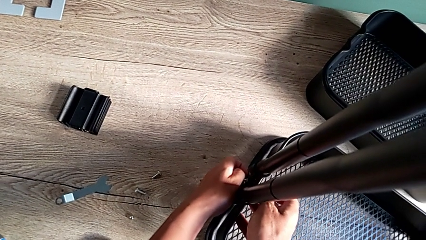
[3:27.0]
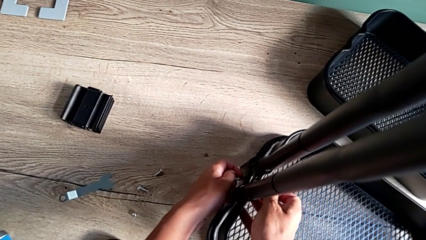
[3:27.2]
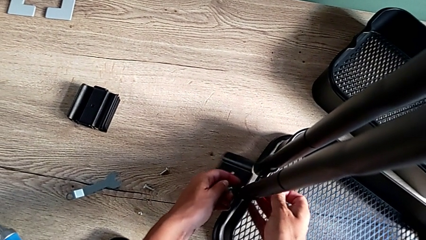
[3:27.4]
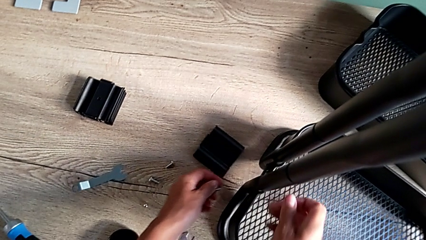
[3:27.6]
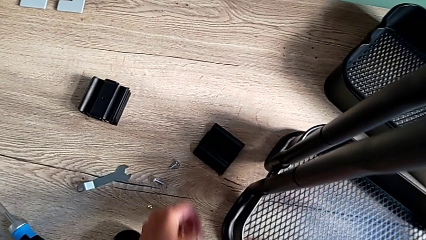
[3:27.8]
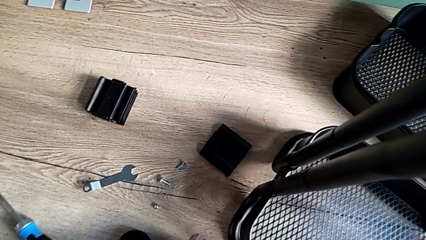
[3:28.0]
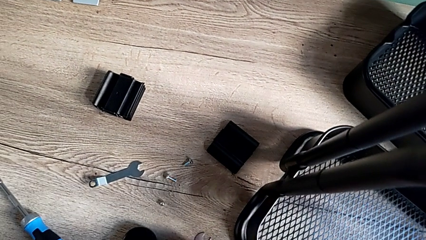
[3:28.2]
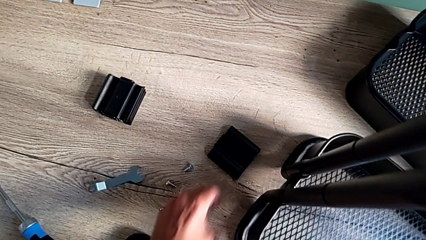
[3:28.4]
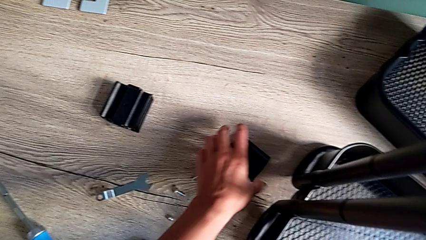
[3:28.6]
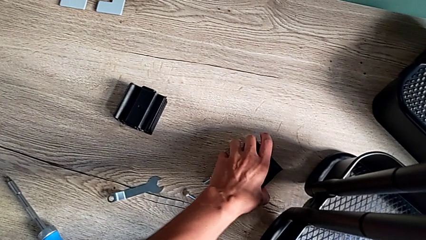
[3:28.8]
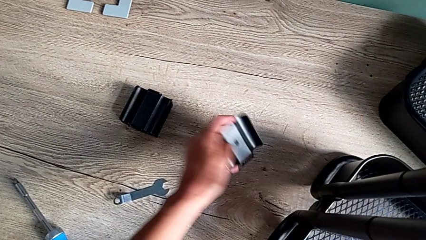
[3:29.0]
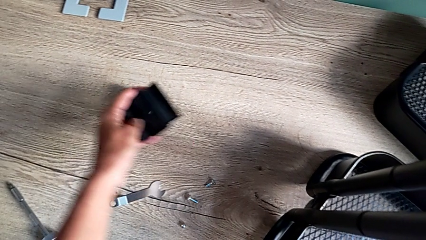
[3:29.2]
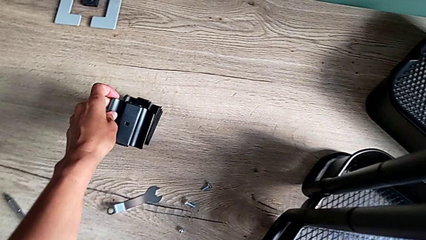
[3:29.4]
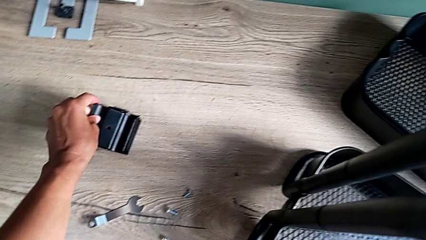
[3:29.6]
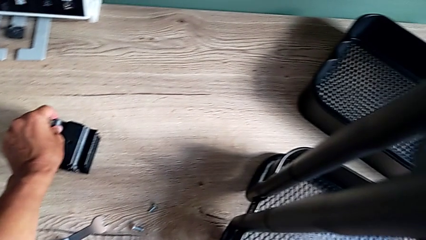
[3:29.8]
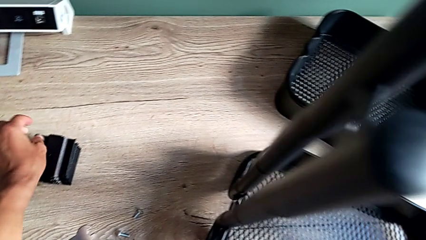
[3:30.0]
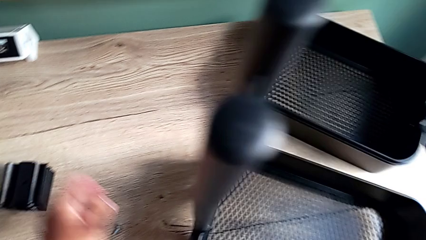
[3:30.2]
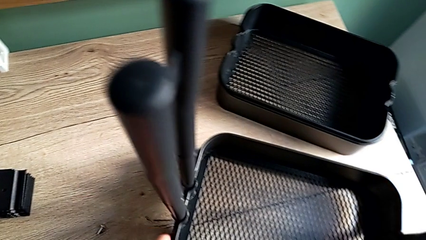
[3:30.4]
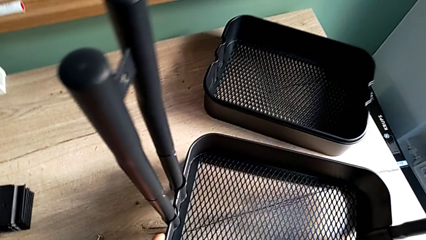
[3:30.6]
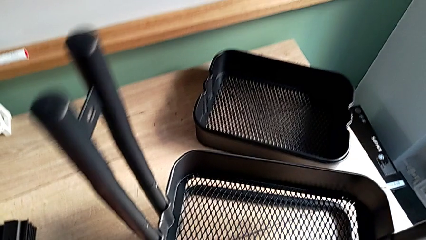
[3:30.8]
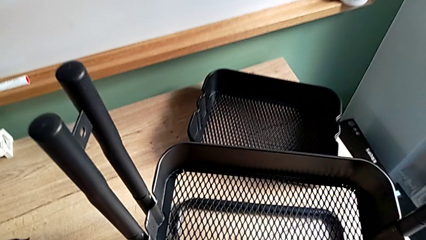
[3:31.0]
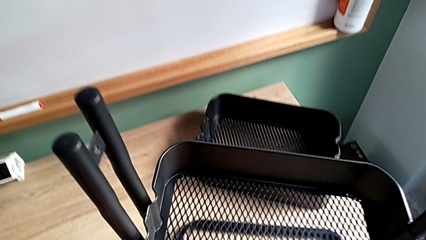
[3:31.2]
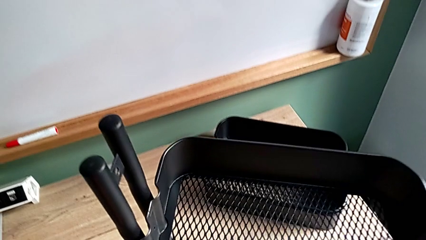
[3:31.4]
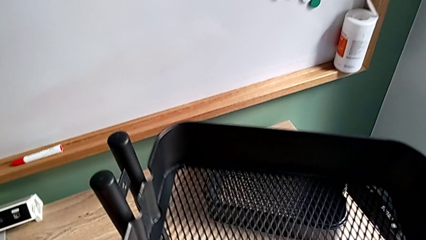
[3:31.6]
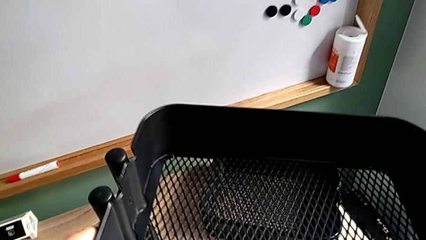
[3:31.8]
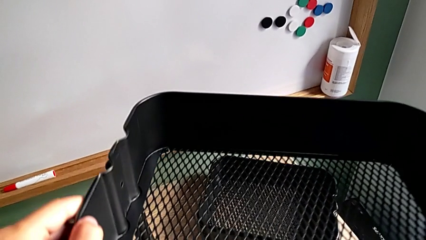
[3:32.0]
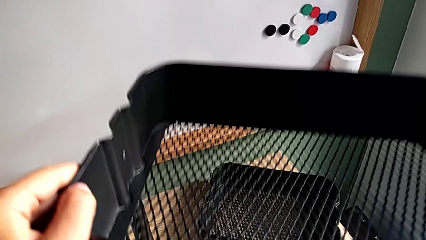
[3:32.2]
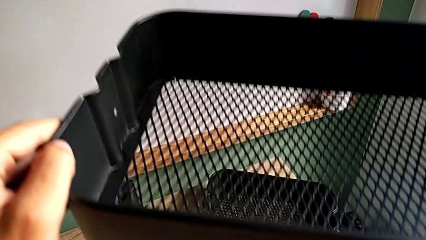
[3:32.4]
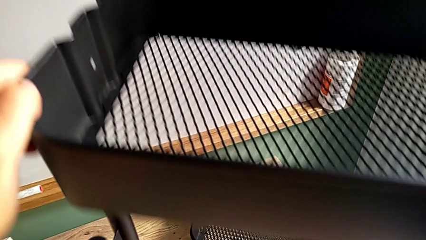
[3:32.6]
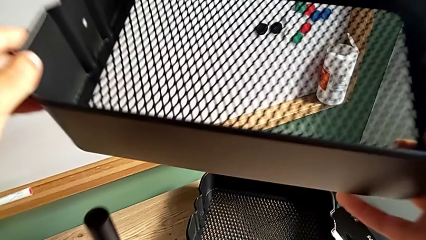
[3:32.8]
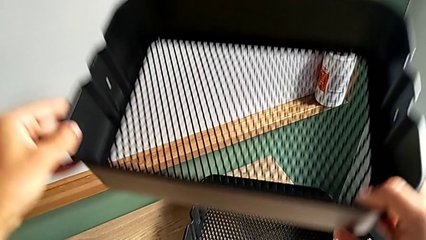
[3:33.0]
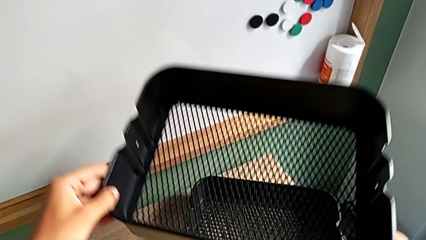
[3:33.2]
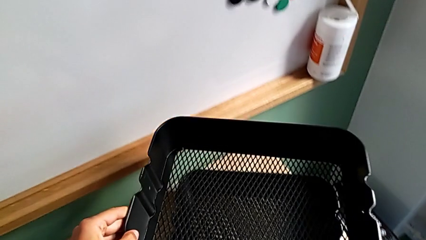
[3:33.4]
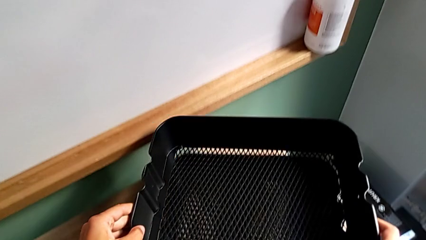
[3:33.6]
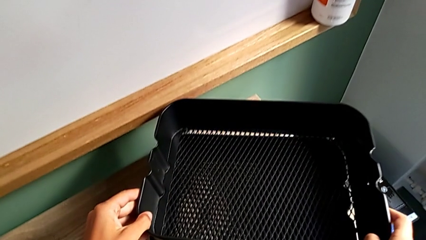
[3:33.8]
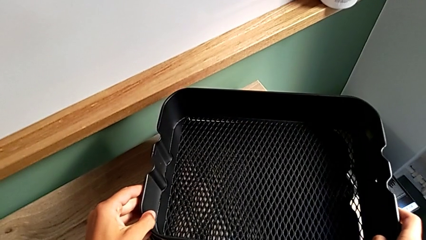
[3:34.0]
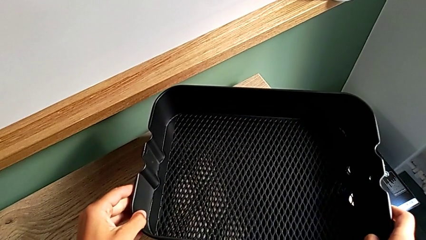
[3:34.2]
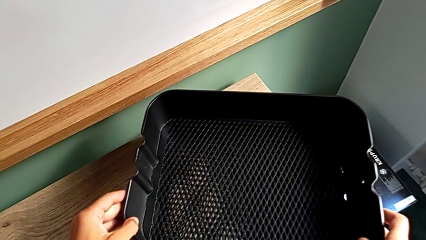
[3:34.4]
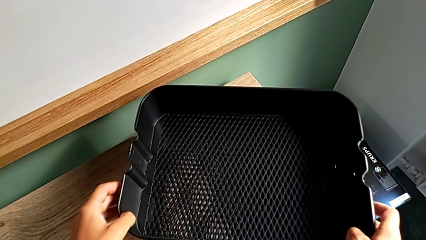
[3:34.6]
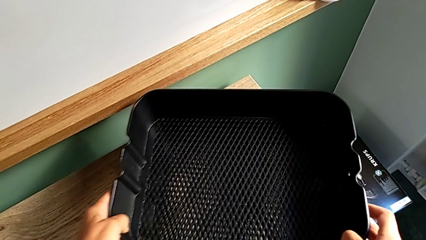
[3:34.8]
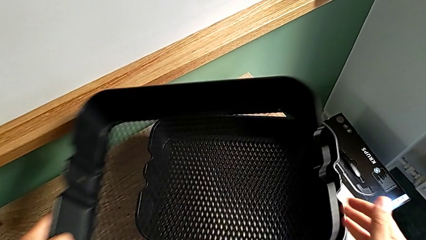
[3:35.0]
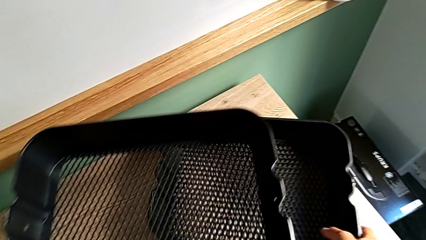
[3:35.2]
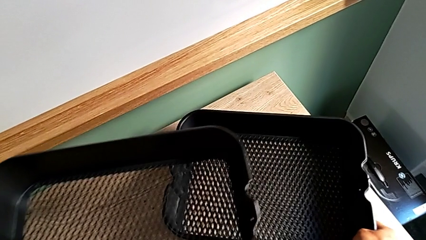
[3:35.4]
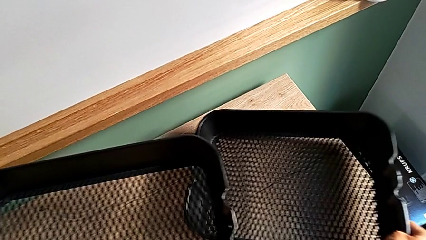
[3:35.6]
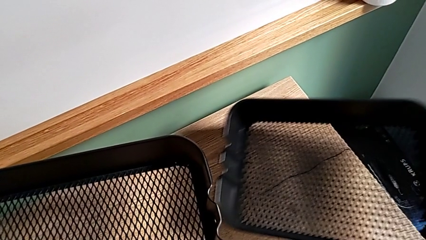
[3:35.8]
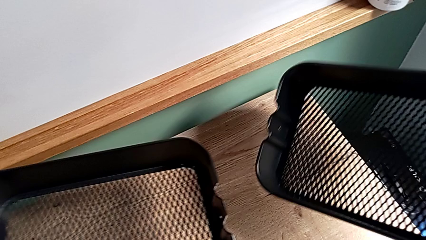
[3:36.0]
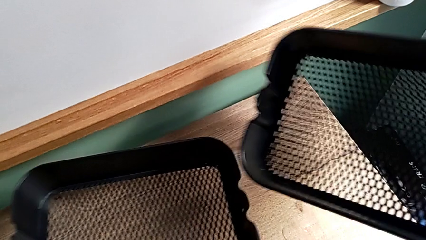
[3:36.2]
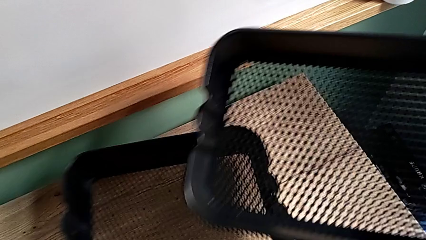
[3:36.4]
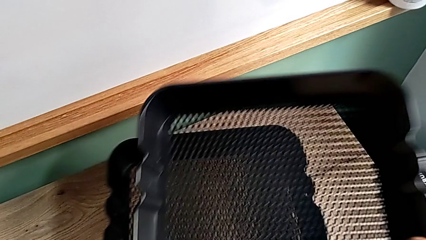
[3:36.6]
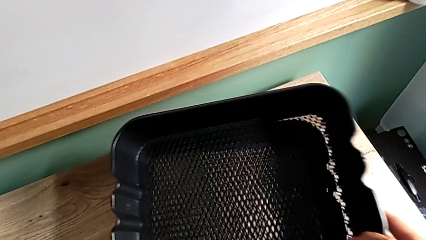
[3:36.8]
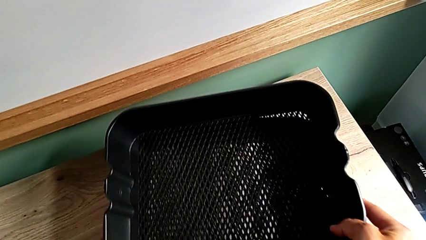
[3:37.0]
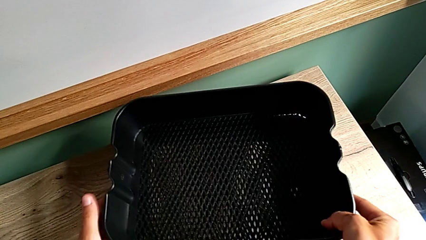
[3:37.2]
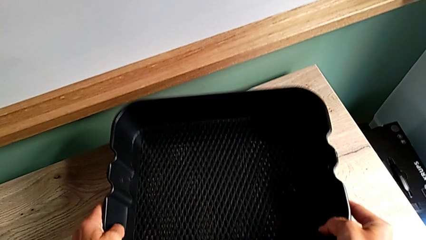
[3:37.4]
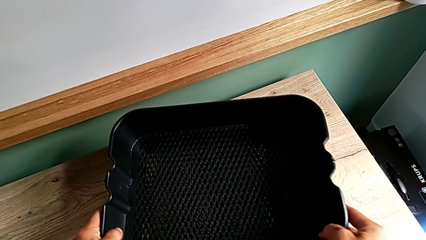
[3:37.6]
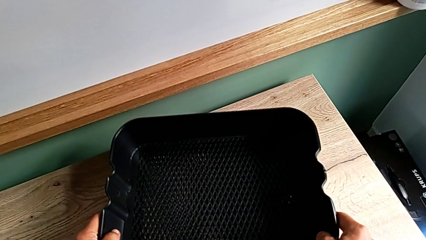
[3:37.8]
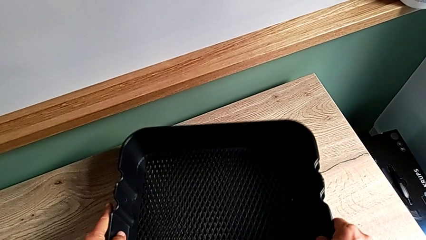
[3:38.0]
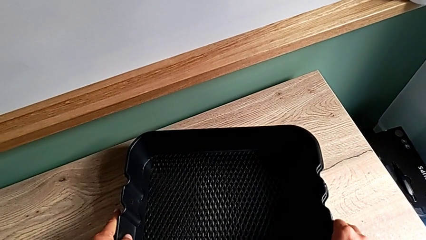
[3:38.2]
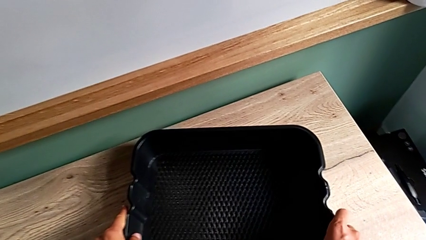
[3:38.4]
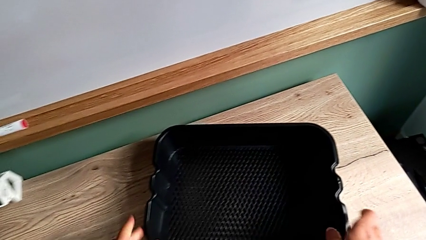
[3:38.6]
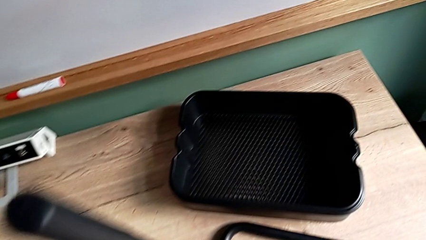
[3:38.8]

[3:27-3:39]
The camera wearer is disassembling the bottom grid tray. They drop the sixth bracket, grab it, place it, approach the third grid tray, grab it, place it, grab the second grid tray, approach it and place the grid tray.

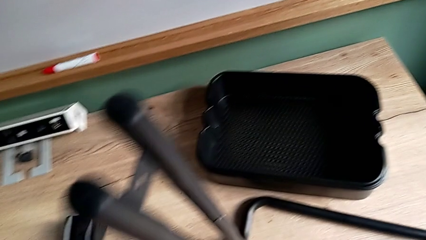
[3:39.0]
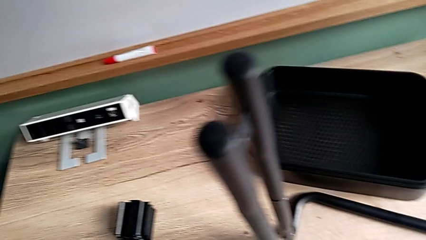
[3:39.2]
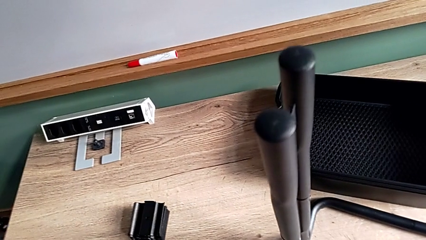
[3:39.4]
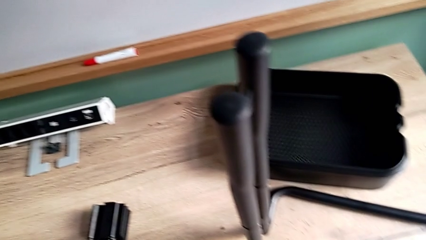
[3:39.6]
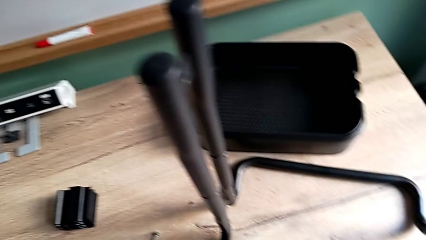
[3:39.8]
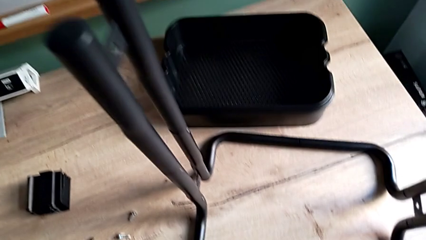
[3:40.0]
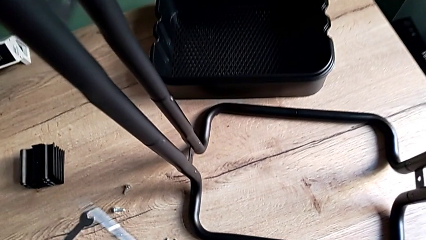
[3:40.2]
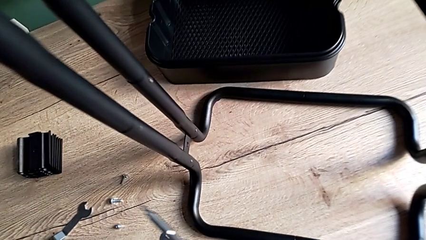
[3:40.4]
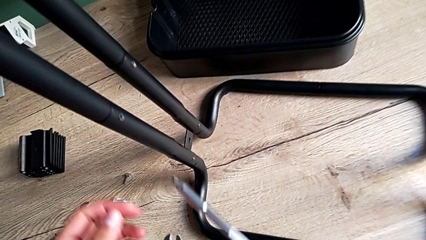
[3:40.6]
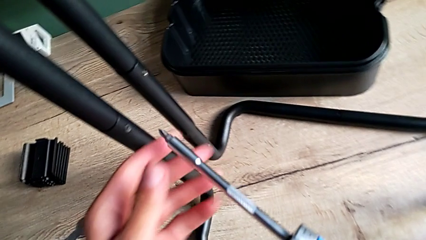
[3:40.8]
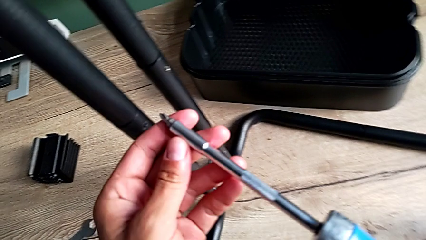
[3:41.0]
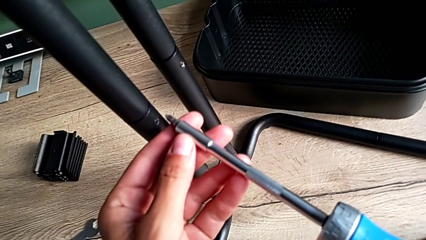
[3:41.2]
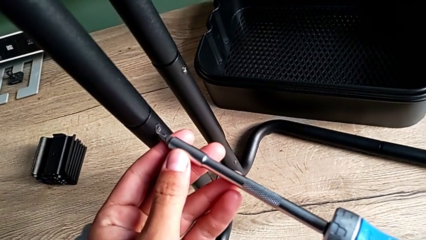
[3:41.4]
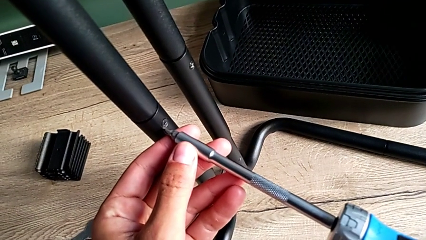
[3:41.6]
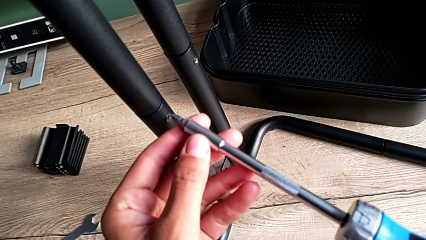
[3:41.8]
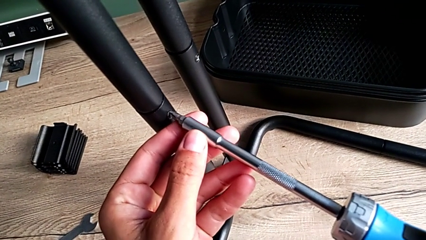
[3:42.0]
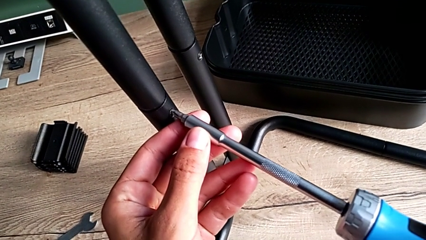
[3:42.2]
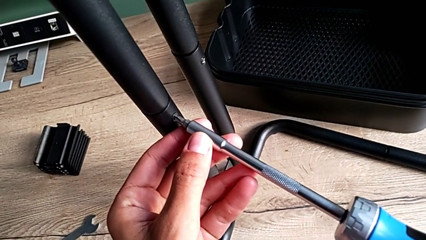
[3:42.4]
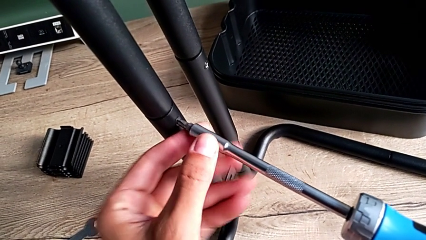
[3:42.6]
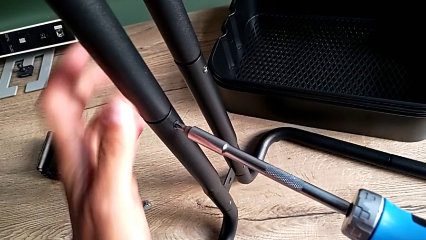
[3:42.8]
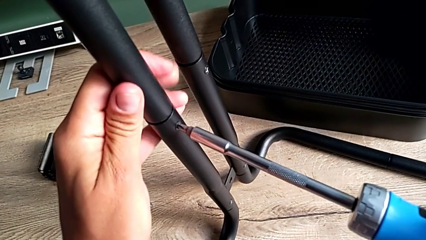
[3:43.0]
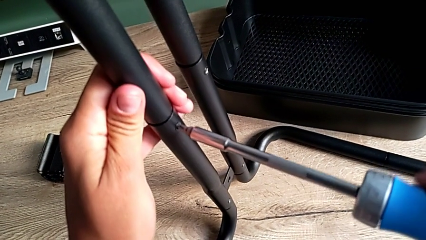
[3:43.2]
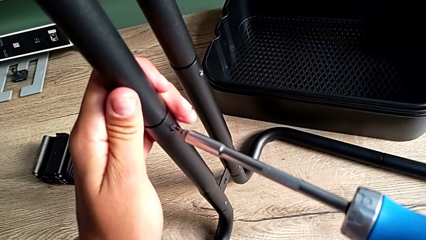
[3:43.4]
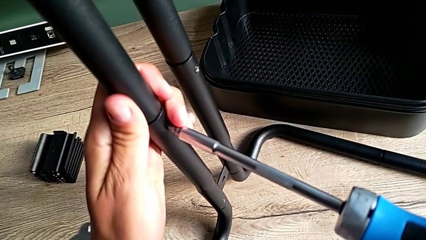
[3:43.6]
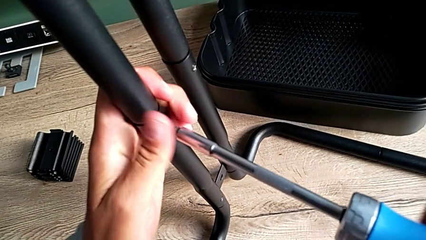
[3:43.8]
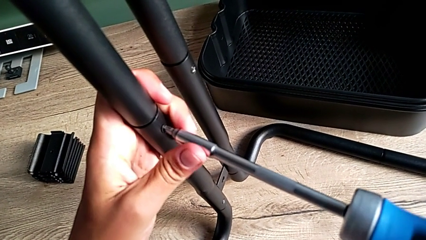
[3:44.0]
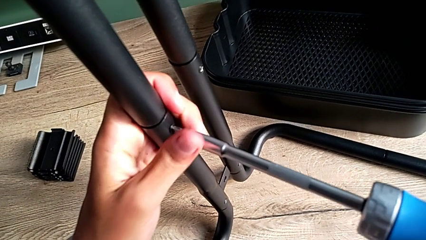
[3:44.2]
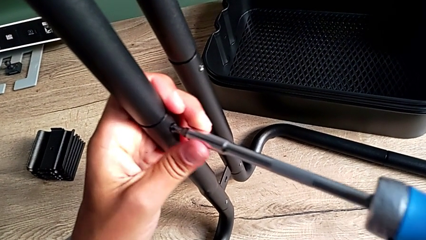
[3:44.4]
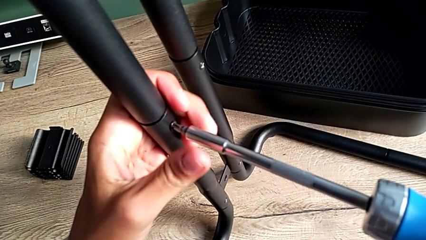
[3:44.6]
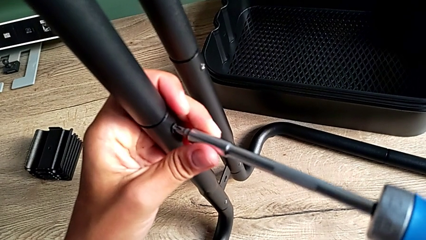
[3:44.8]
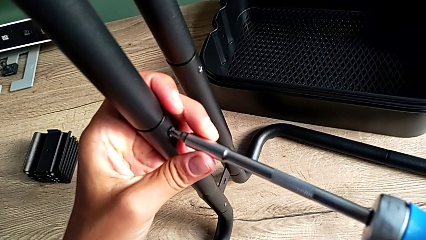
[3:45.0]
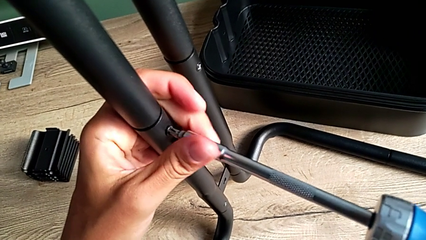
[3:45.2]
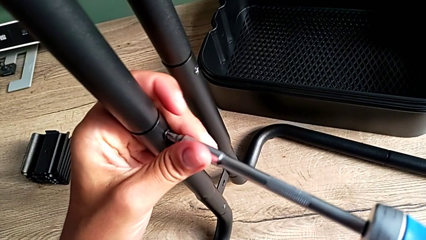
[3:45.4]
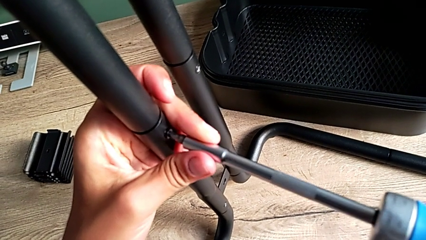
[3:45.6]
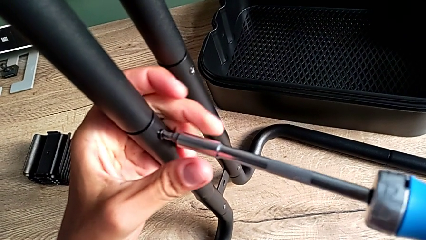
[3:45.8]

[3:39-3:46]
The camera wearer is disassembling the side bars. They approach the first screw, insert the screwdriver and begin to unscrew the first screw.
